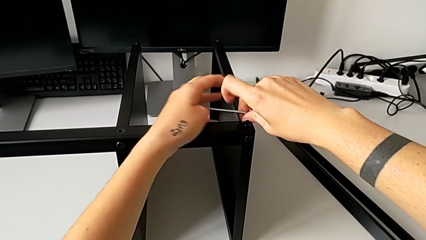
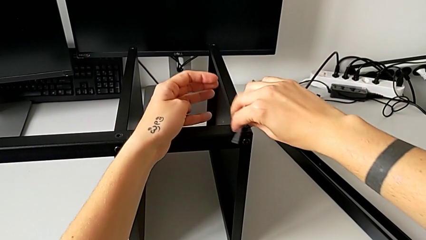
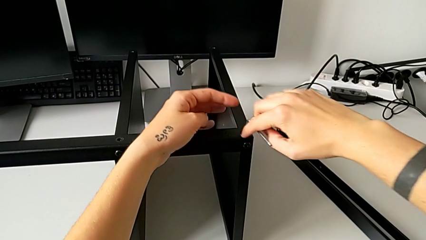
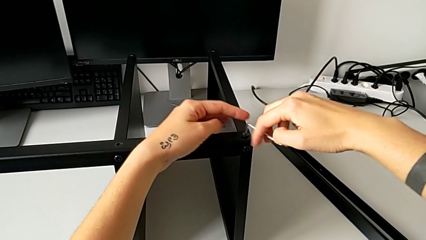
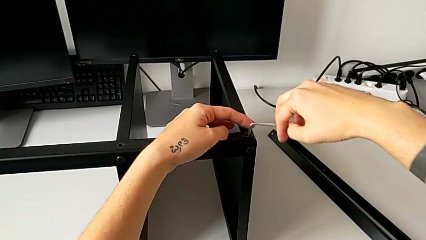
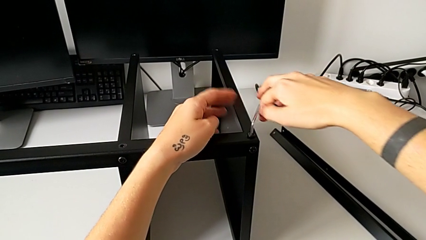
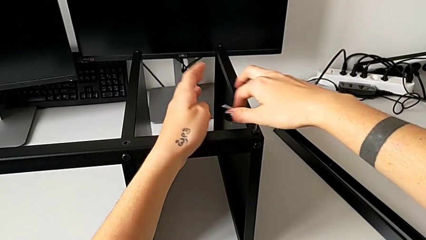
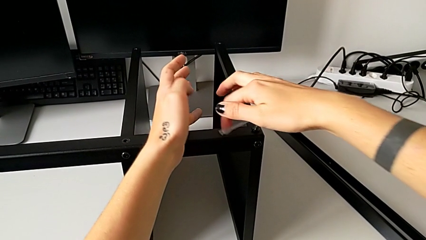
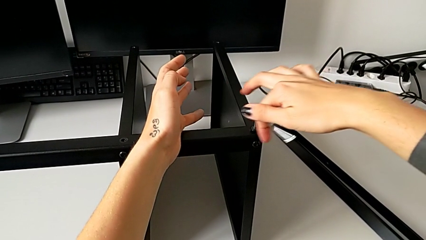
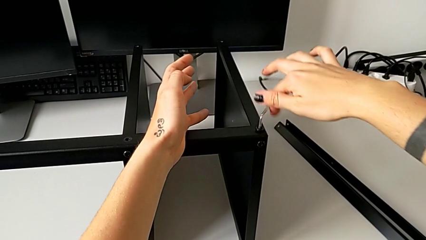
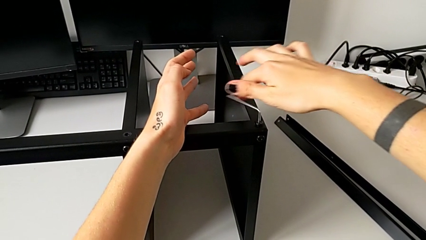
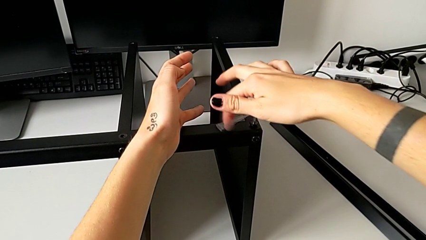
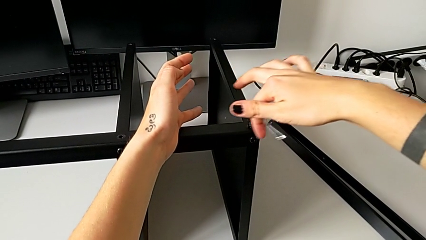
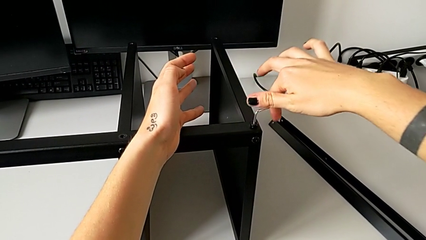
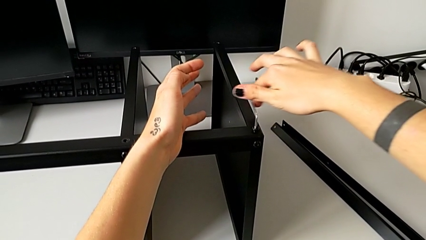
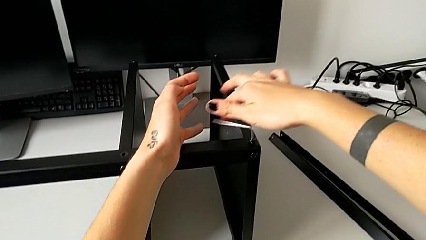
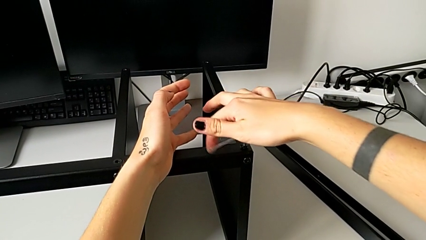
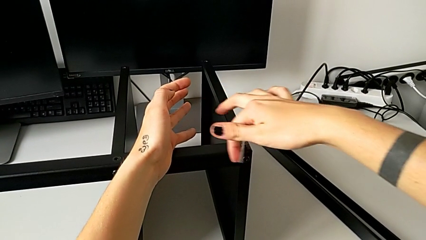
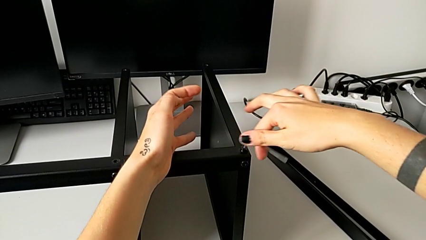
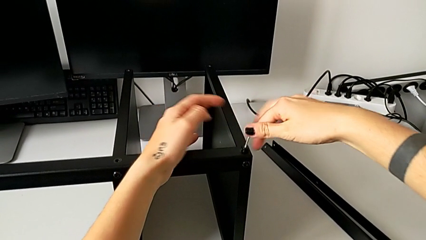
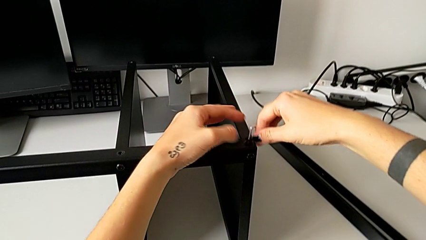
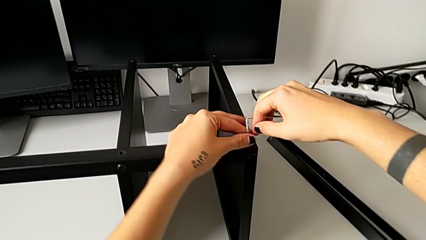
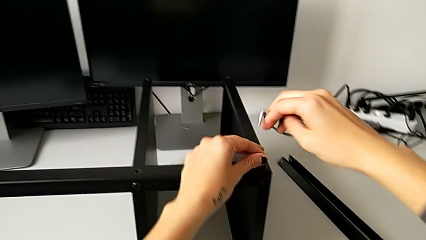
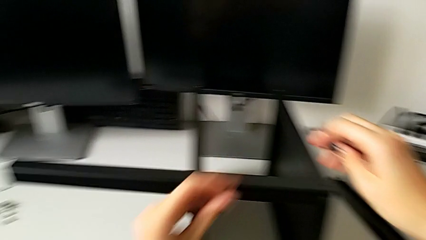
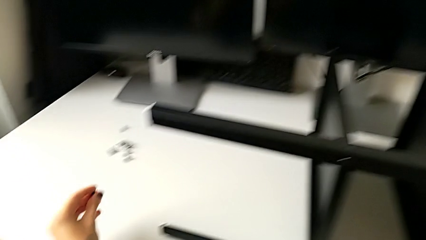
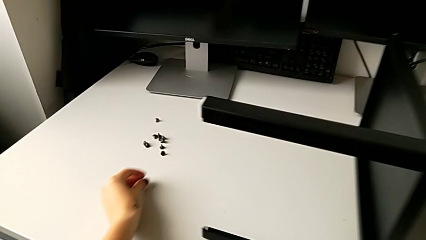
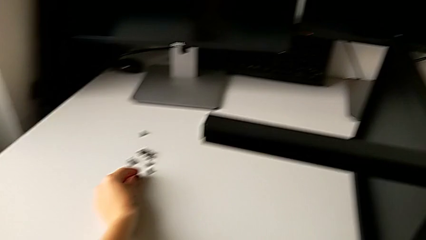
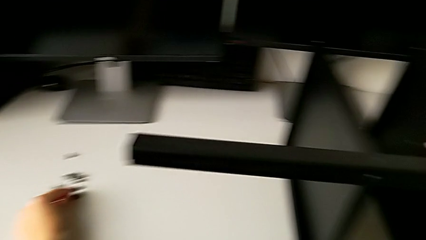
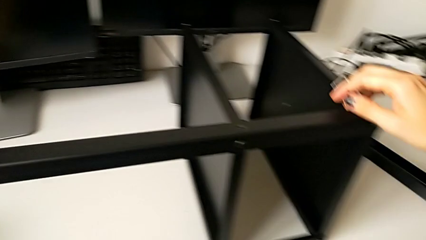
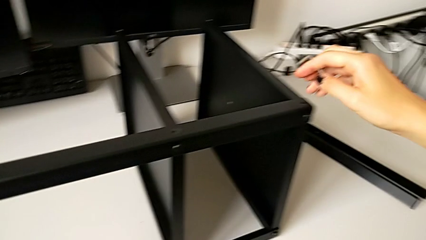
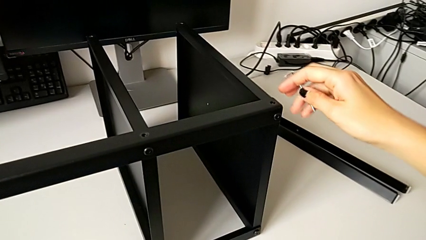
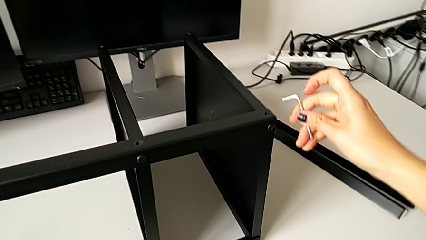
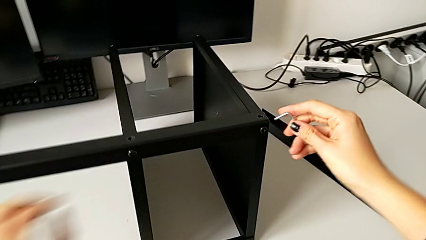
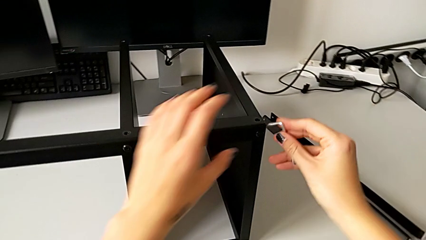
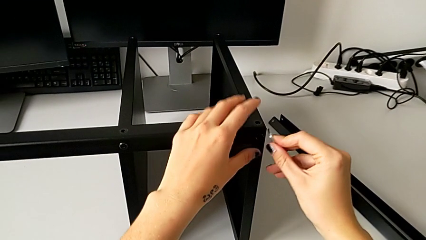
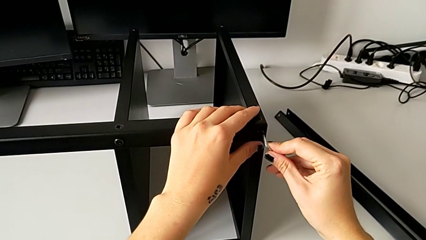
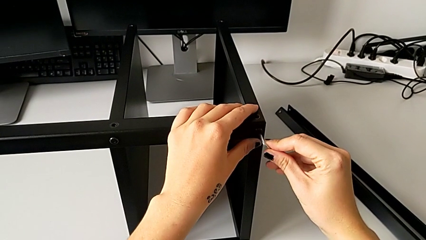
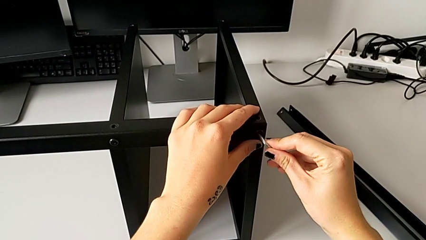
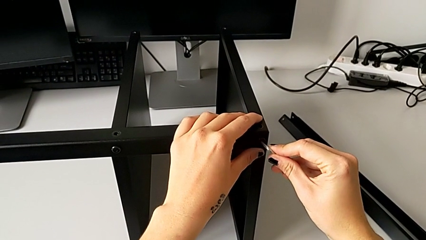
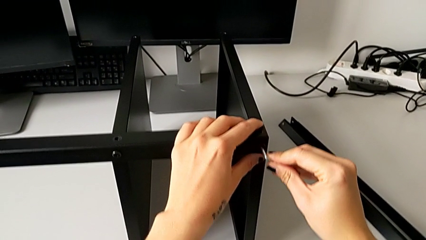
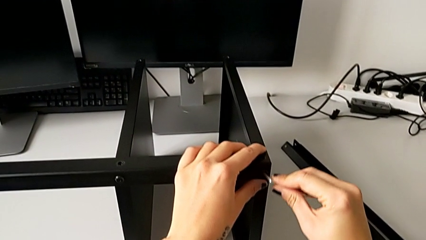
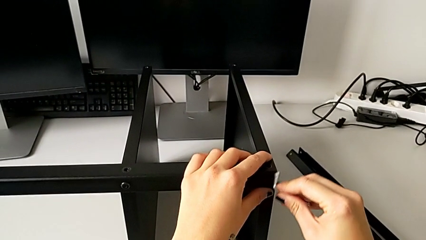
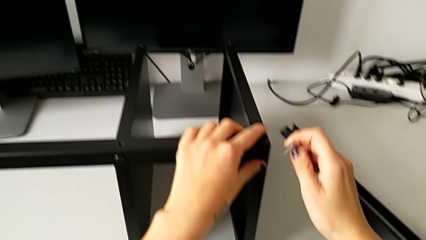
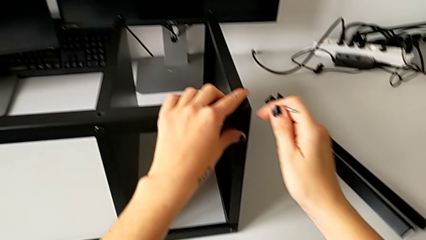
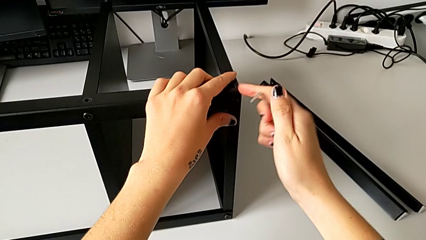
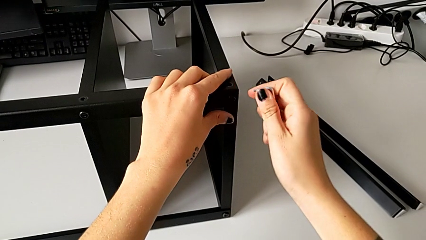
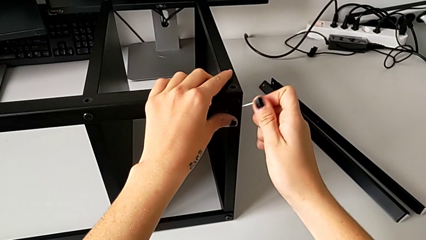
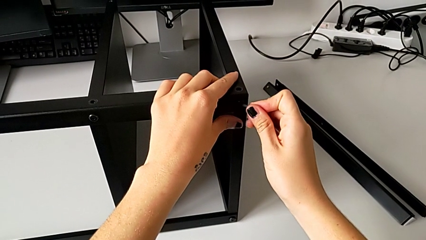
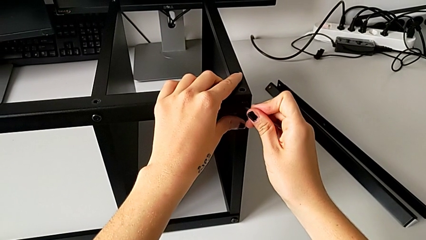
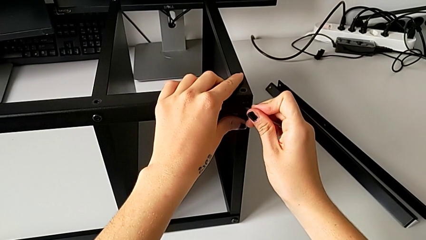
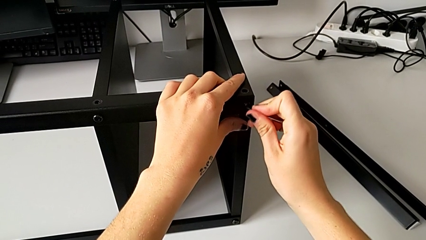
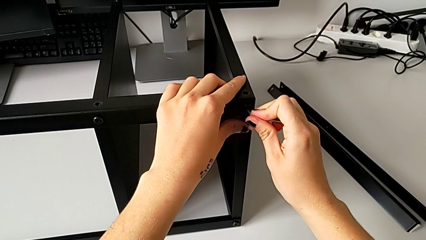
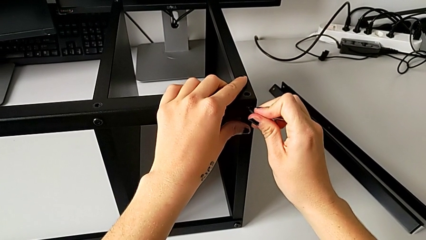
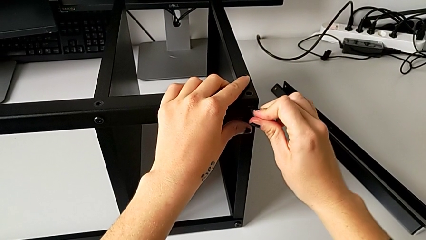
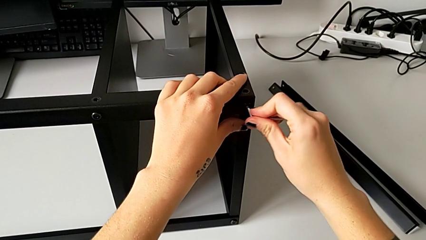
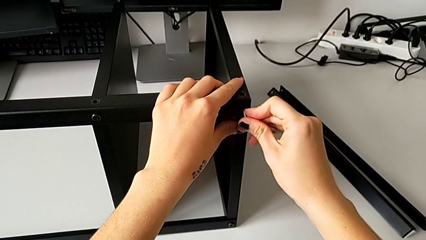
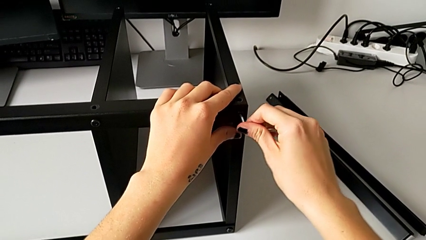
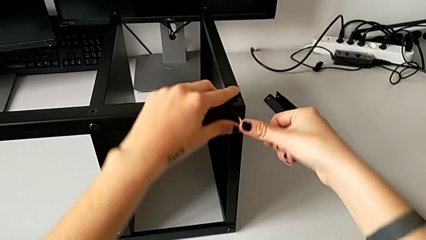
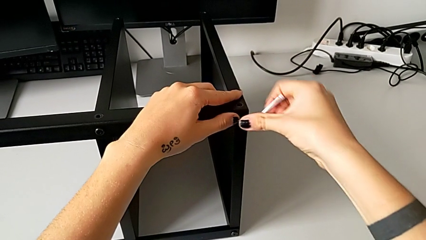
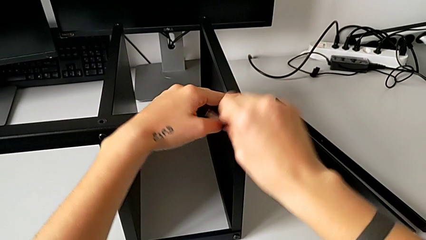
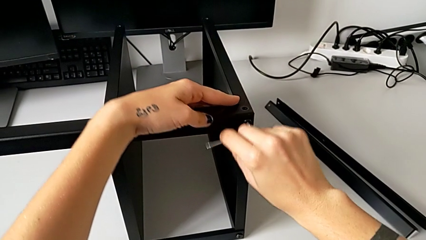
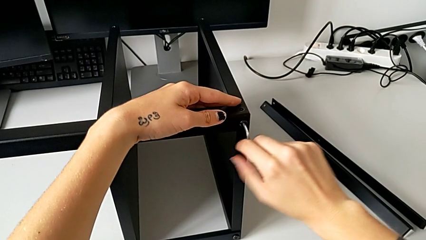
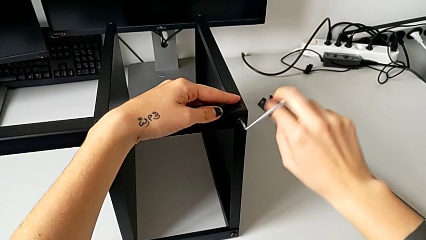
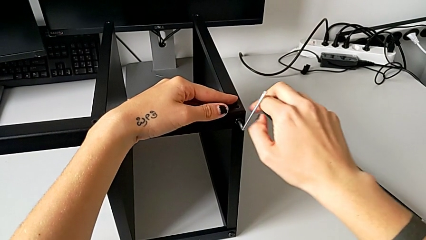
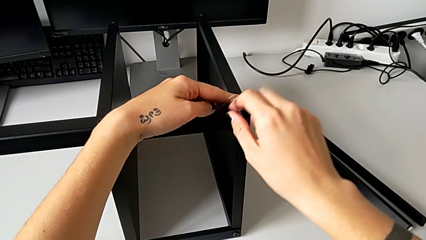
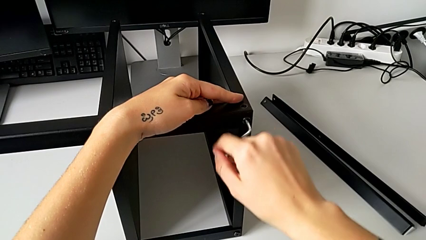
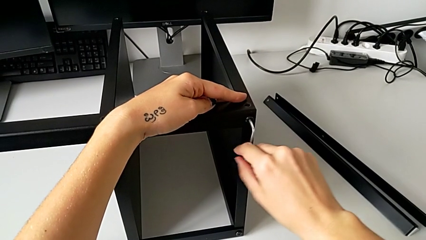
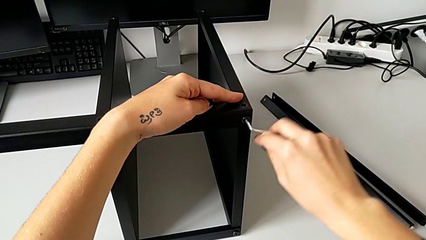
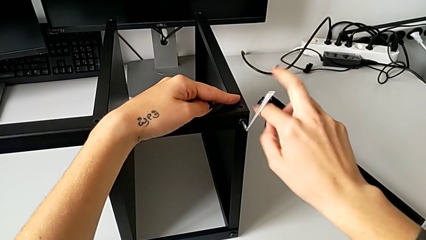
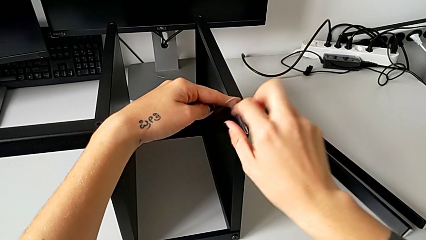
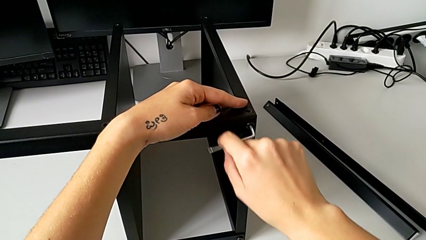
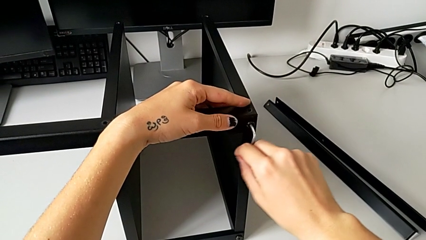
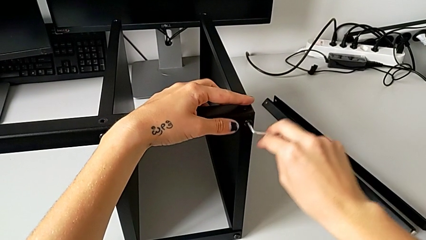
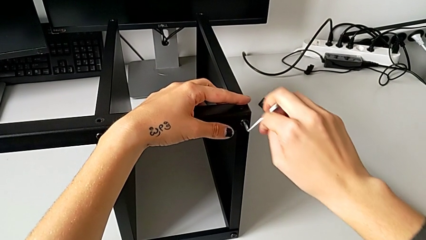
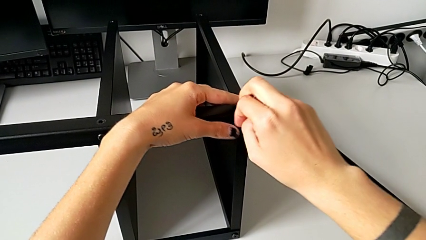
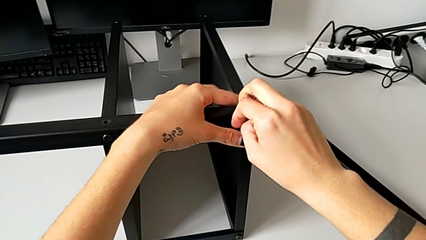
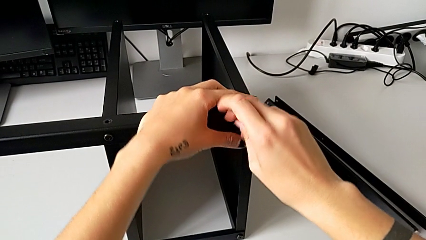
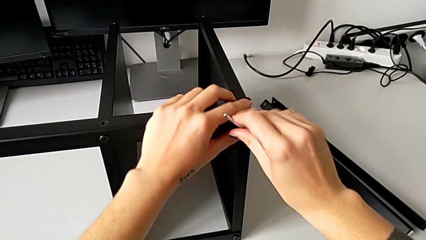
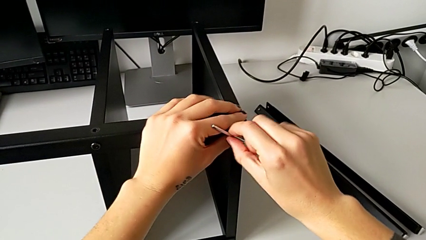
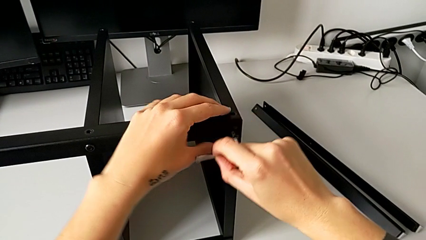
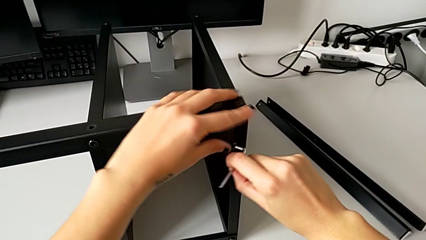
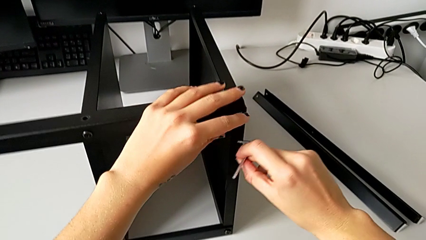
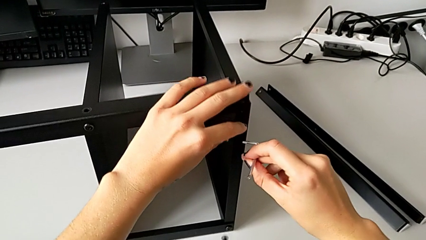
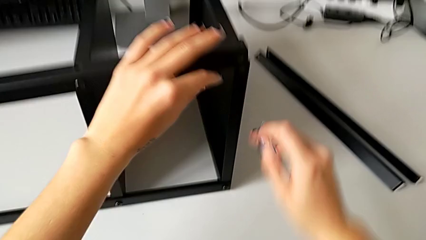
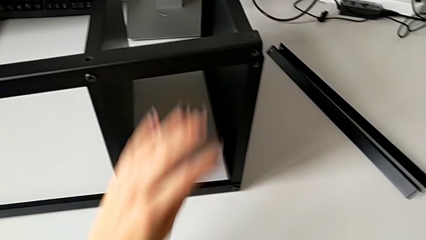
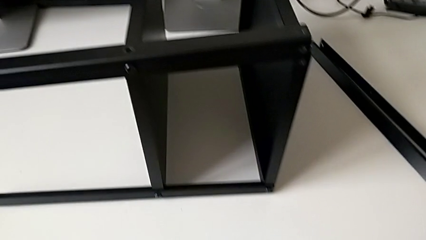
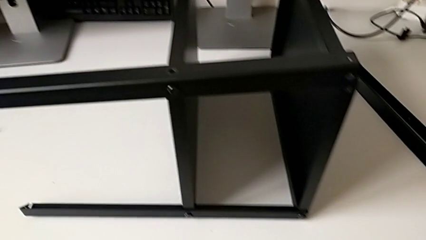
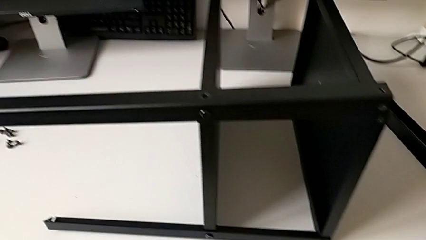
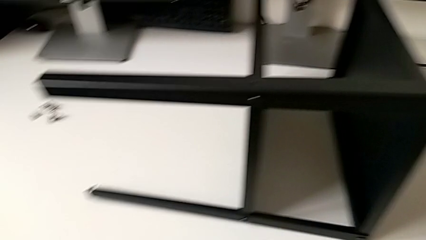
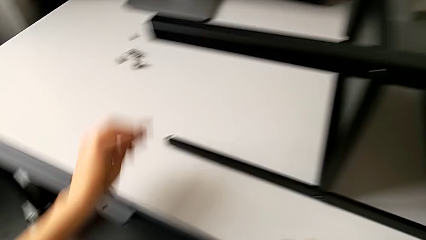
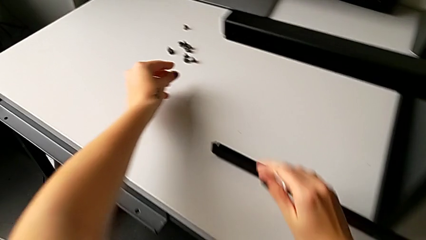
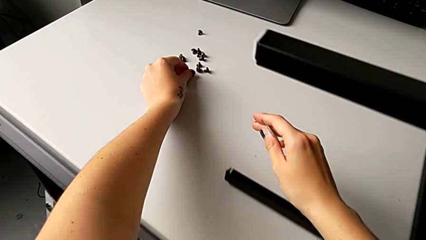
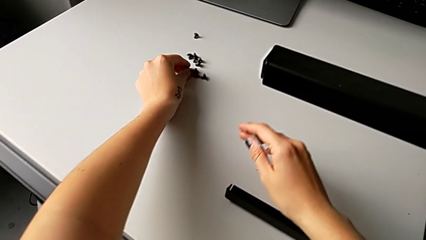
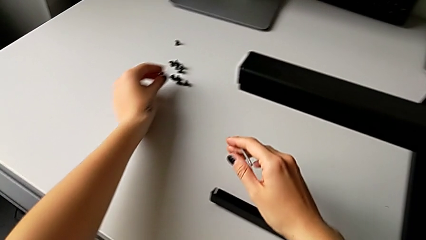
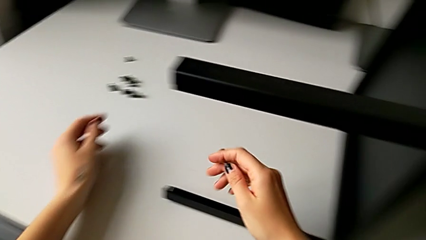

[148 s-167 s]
The camera wearer is unscrewing the third leg. They unscrew the hex socket head, withdraw the Allen wrench, disassemble the hex socket head, place it, insert the Allen wrench, unscrew the hex socket head, disassemble the hex socket head with the left hand, withdraw the Allen wrench with the right hand, wrongly drop the hex socket head and place it.
